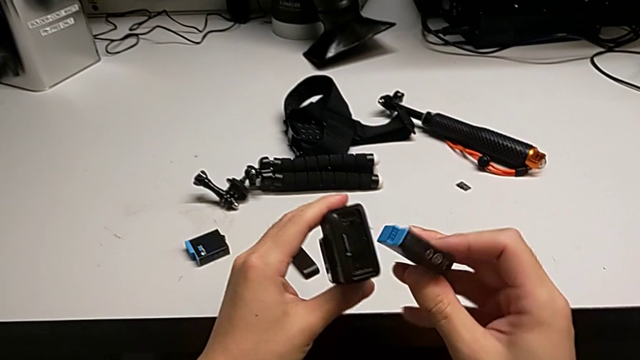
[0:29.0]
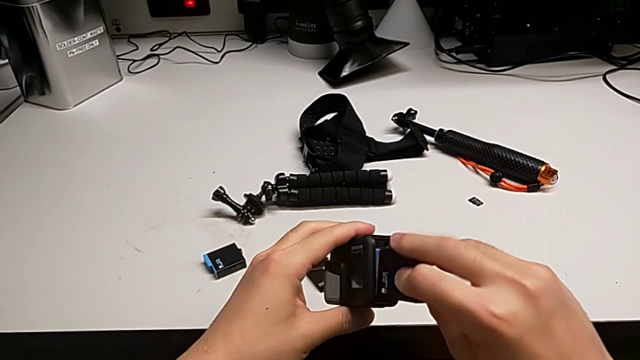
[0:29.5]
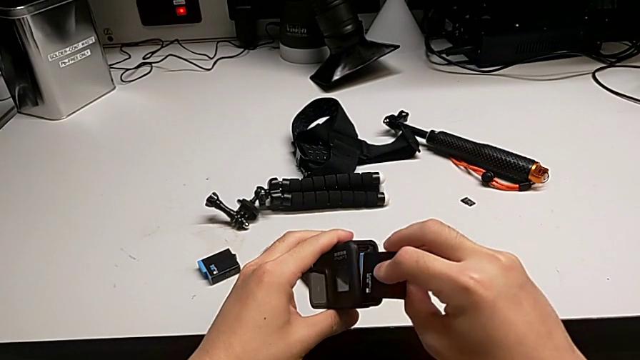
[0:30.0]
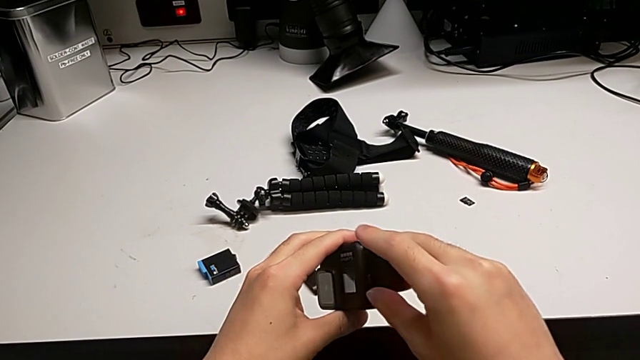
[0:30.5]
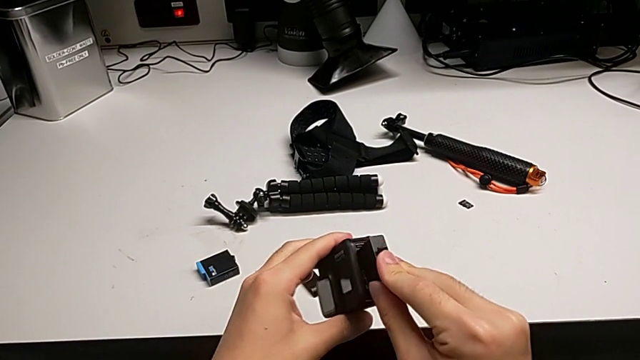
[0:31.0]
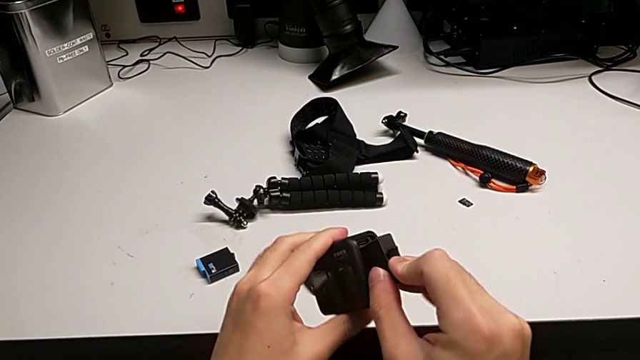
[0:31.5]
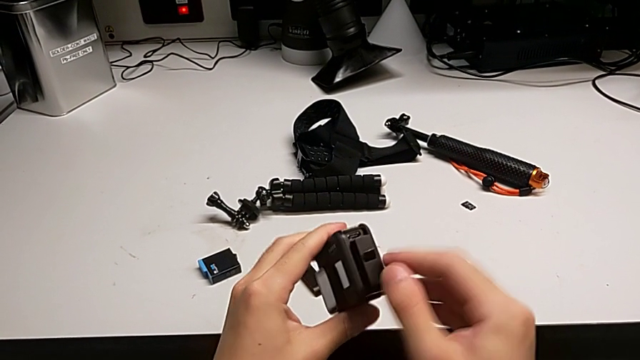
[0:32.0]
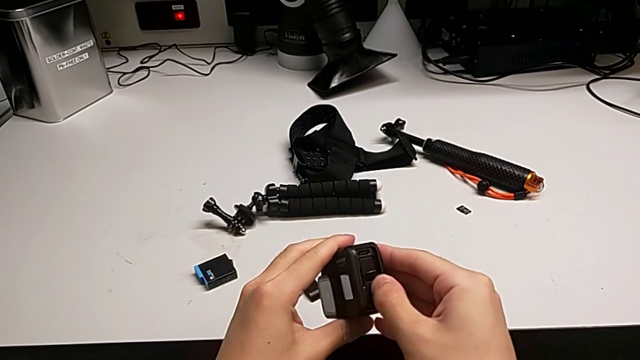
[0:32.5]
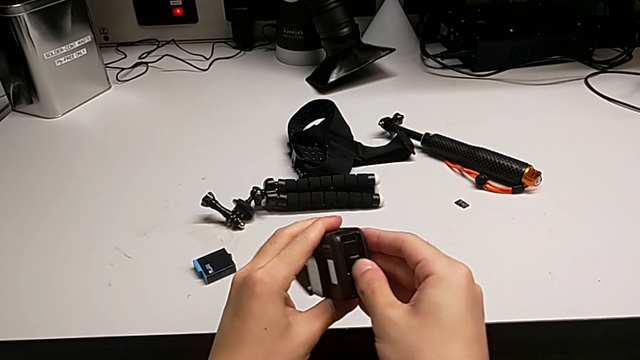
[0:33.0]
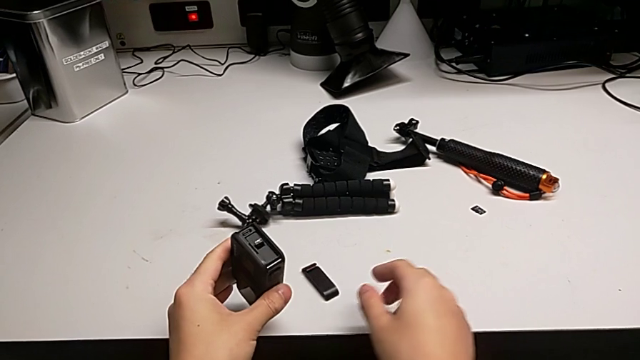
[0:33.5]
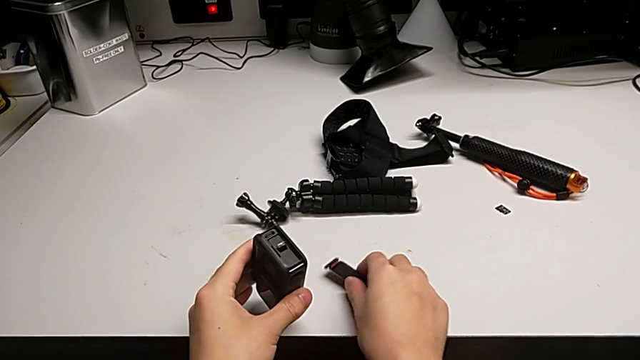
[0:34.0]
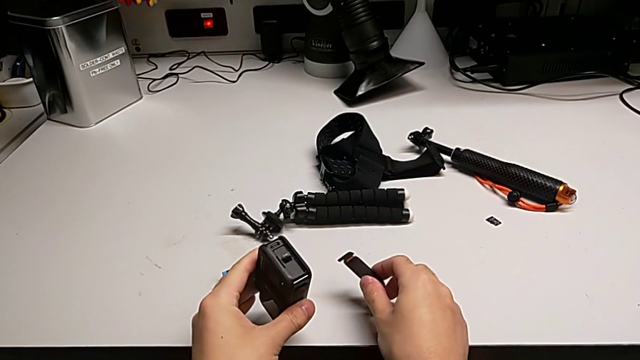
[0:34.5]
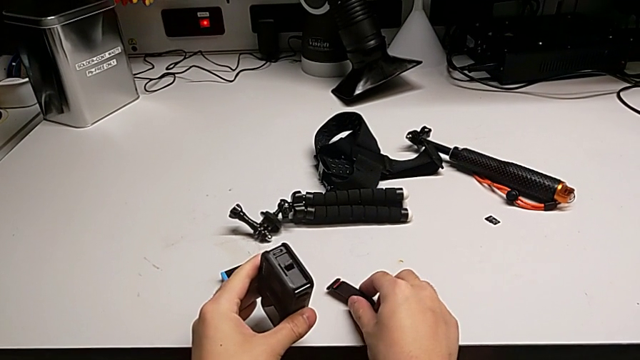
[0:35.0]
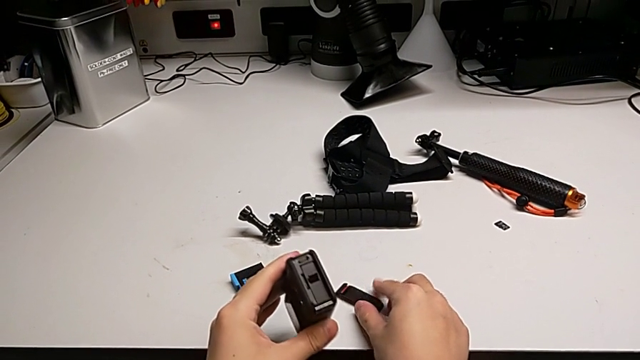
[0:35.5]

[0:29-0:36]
The camera wearer is changing the battery for the GoPro. They keep inserting the new battery.

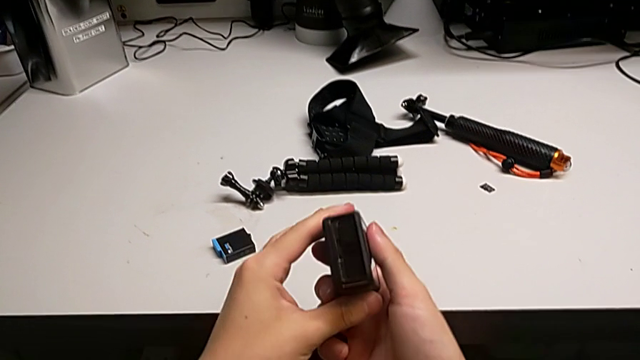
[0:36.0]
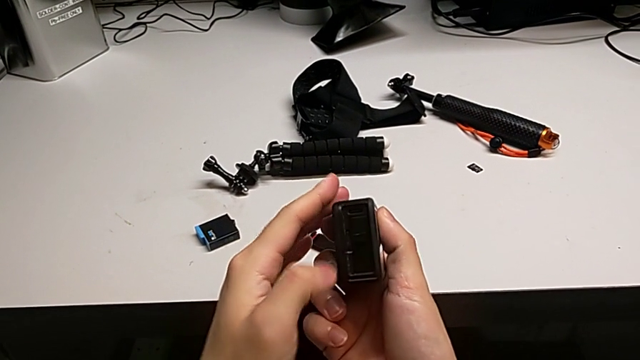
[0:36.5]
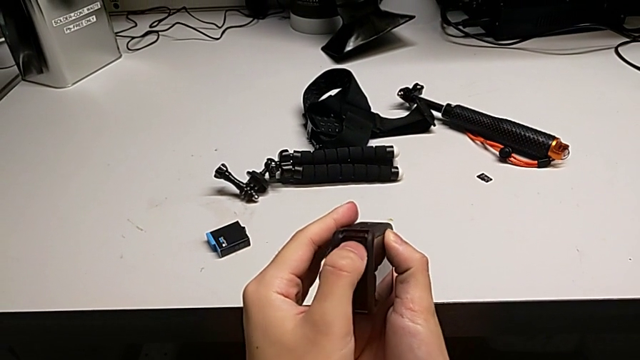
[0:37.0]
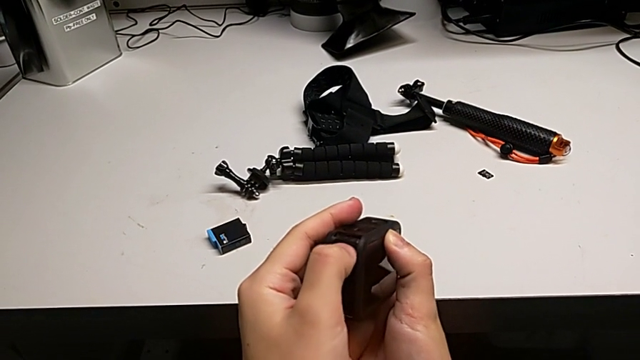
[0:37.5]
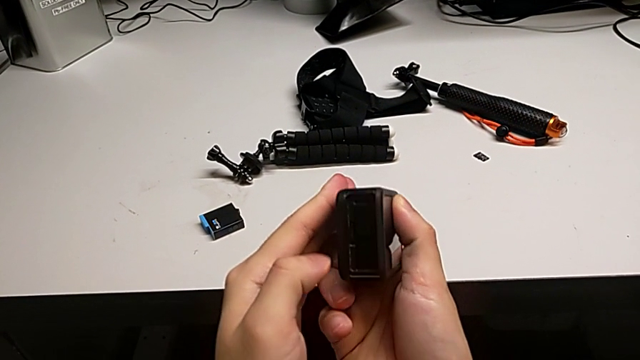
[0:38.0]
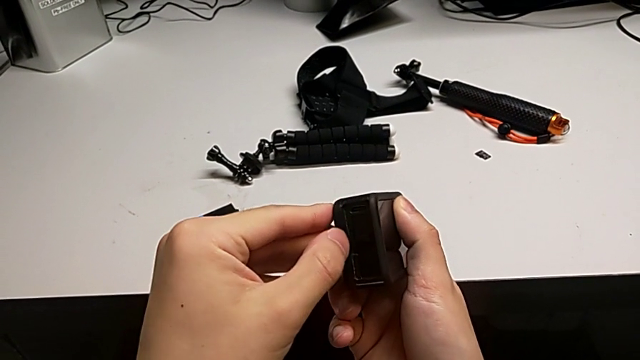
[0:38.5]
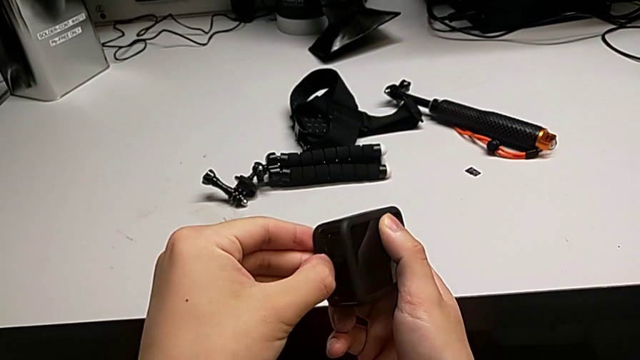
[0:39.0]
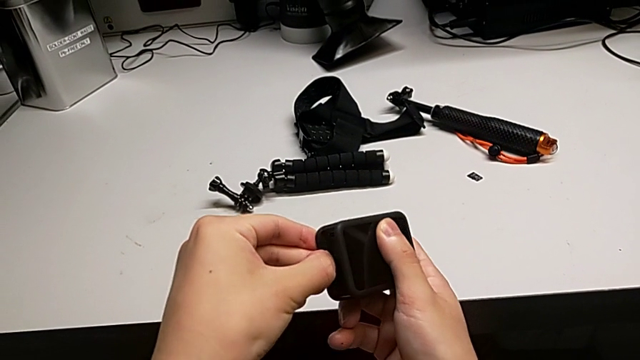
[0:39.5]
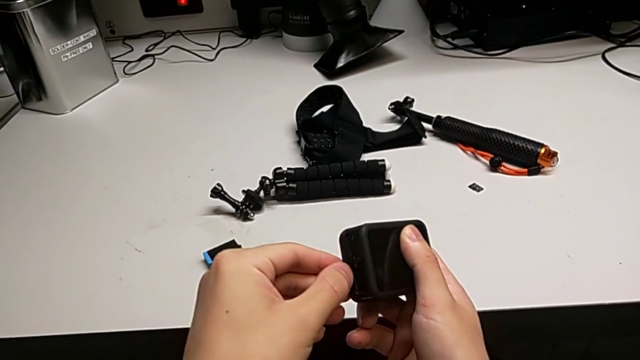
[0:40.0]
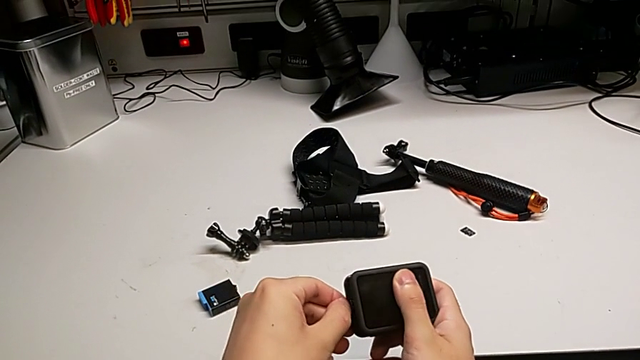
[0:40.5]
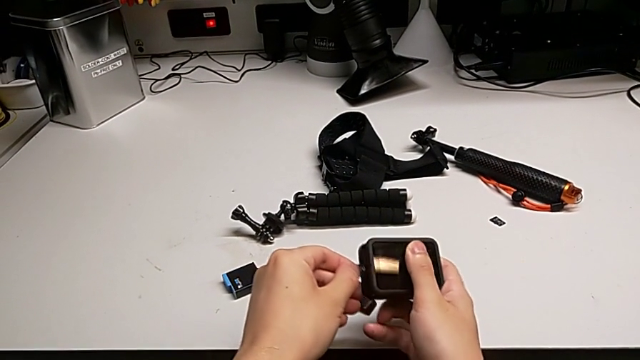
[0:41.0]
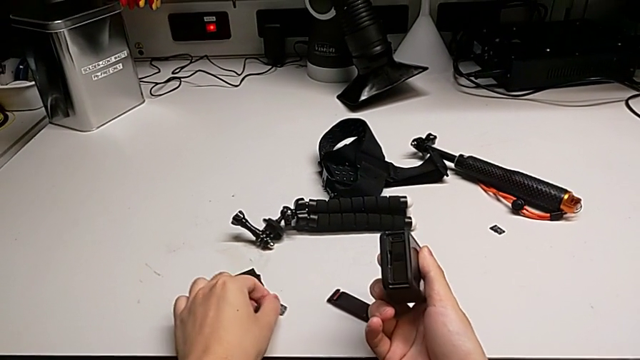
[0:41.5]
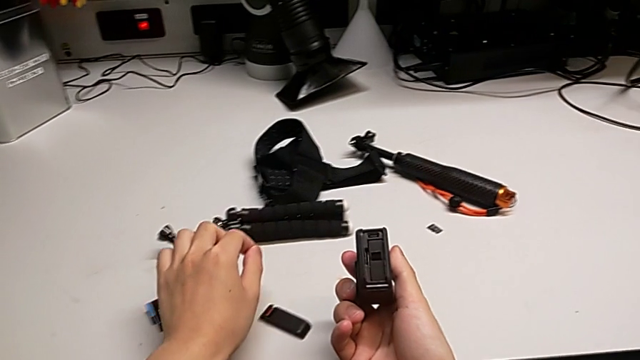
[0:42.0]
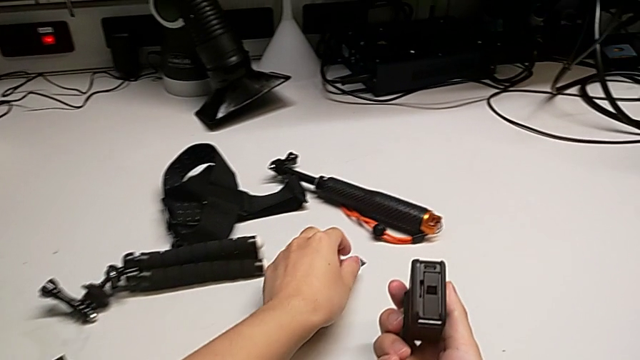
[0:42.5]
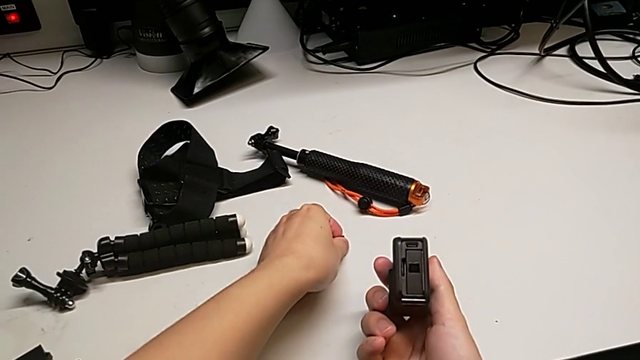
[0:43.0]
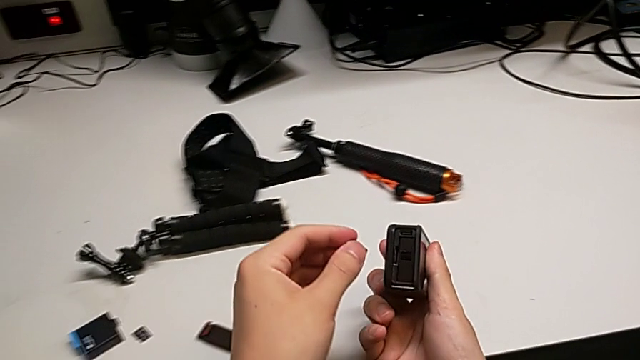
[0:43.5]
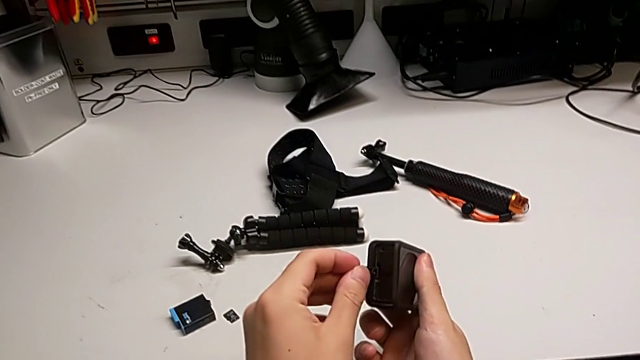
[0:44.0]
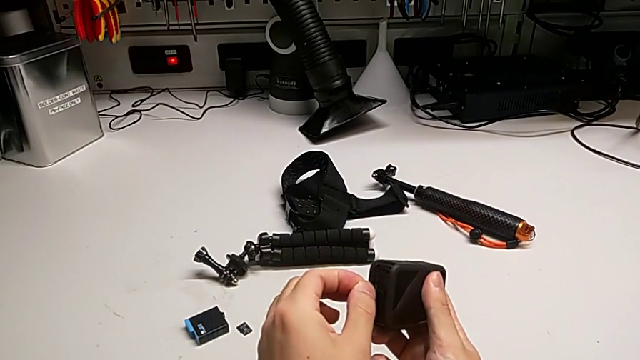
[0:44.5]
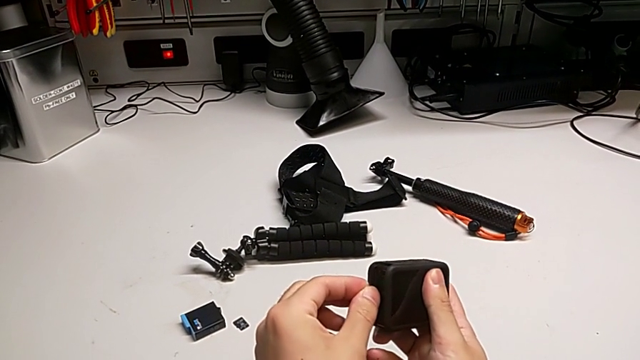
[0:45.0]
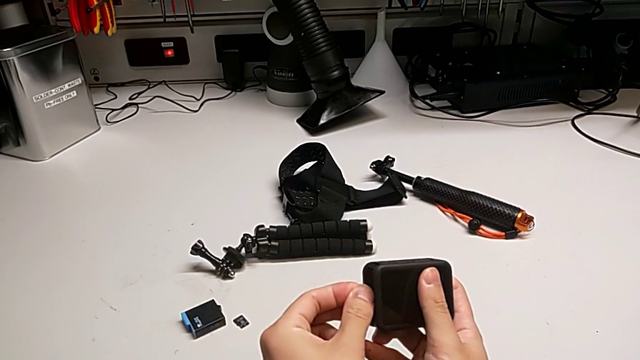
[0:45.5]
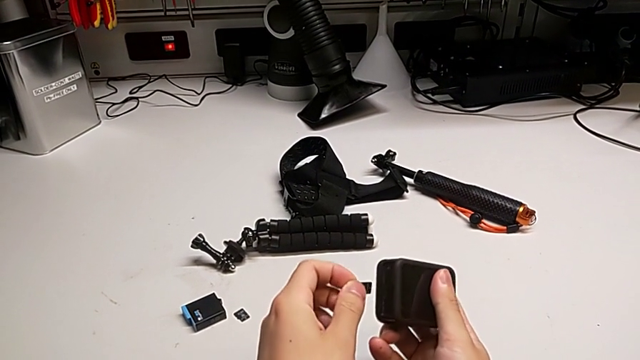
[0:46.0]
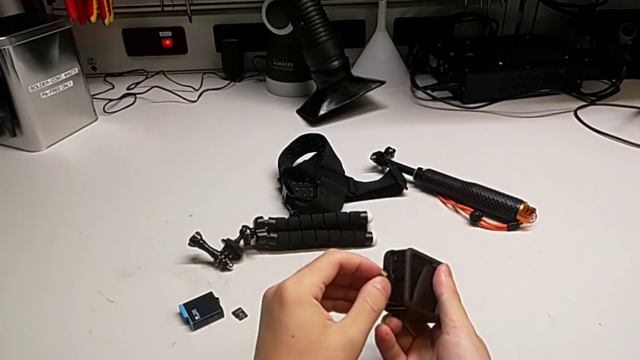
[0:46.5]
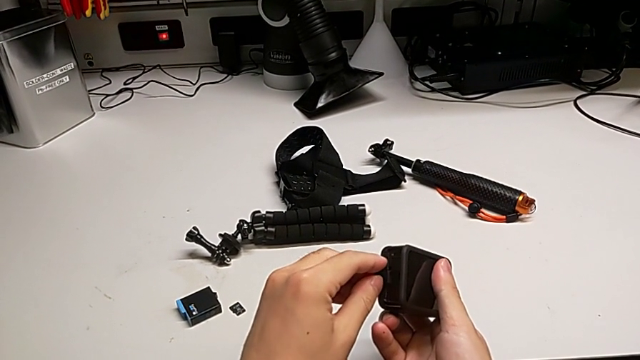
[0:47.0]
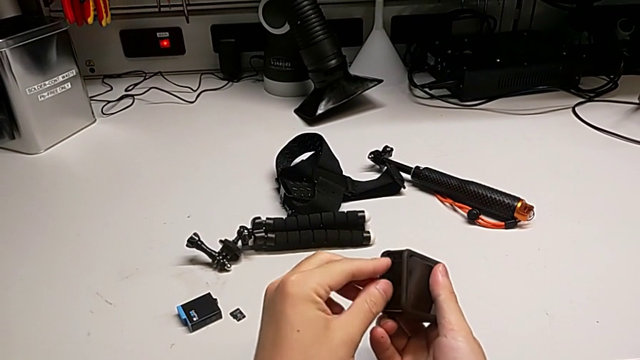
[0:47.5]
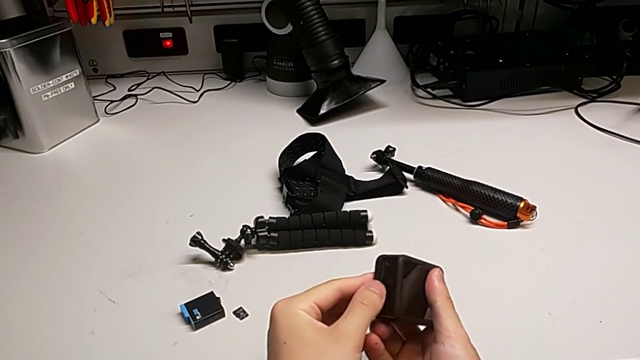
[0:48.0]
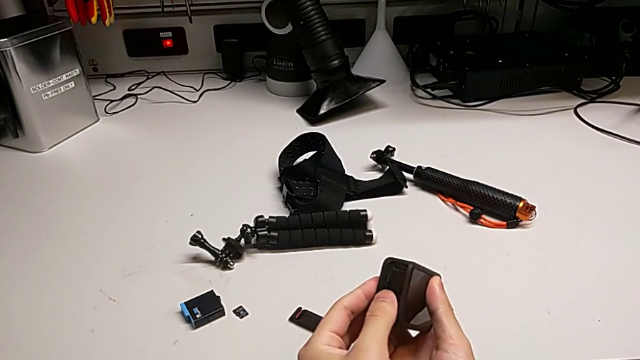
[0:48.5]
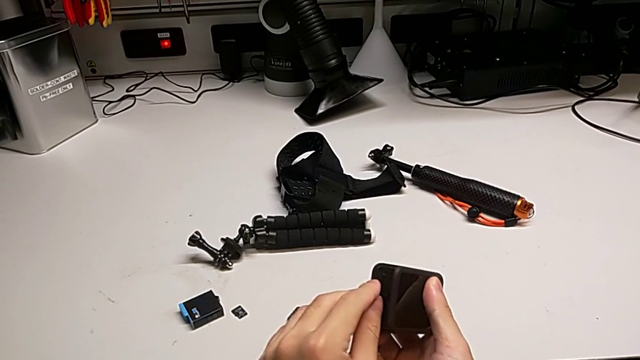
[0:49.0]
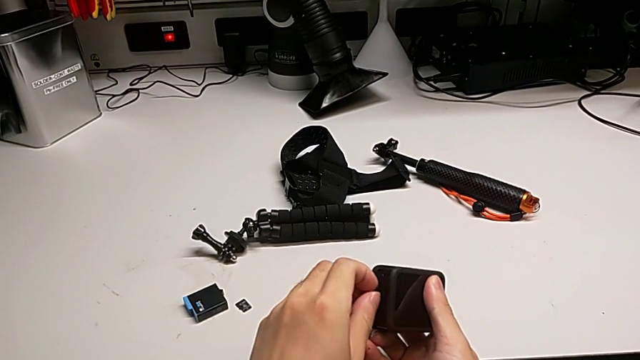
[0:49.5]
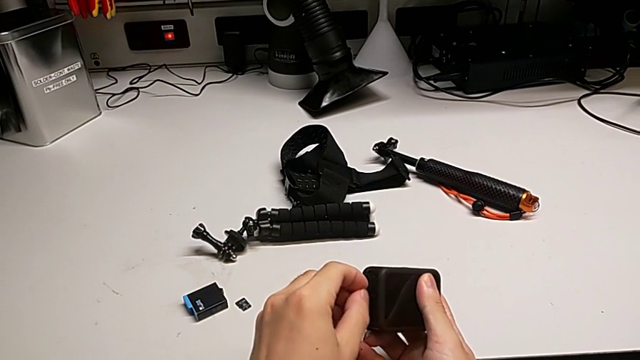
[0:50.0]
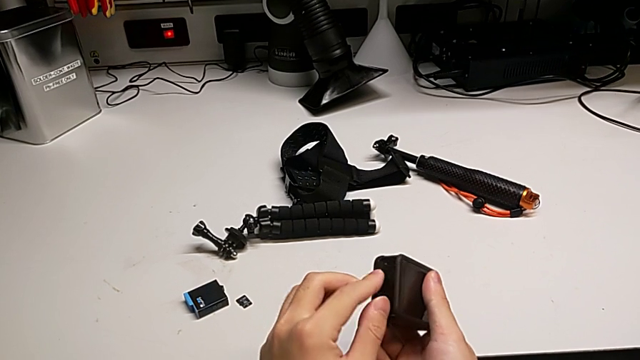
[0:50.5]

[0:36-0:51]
The camera wearer is changing the SD card of the GoPro. They inspect the GoPro, withdraw the old SD card and wrongly insert the new SD card, inserting the wrong side of the SD card. They begin to wrongly insert it, inserting the wrong side of the SD card.
